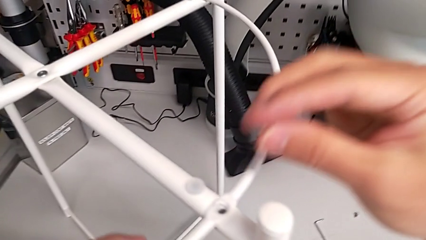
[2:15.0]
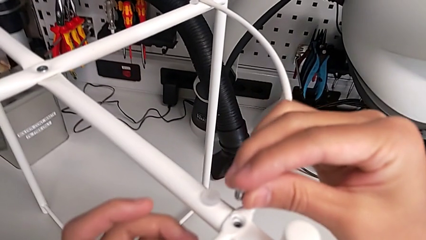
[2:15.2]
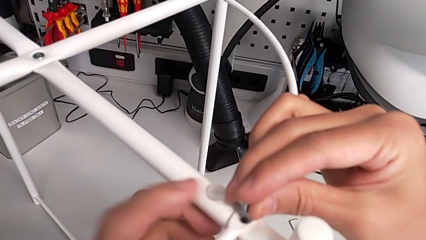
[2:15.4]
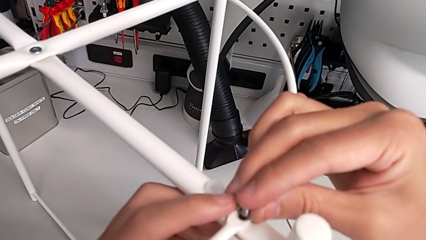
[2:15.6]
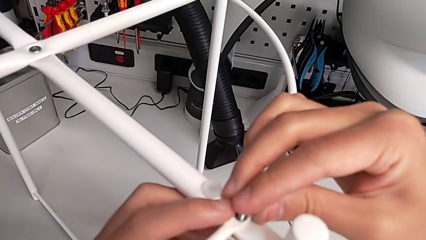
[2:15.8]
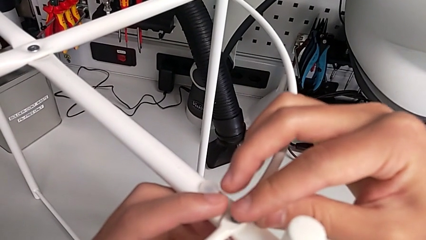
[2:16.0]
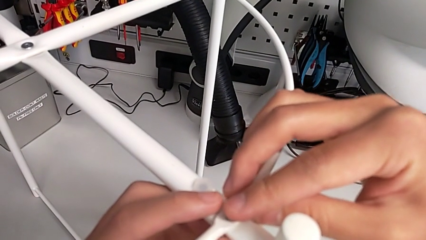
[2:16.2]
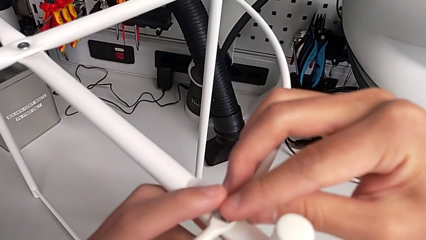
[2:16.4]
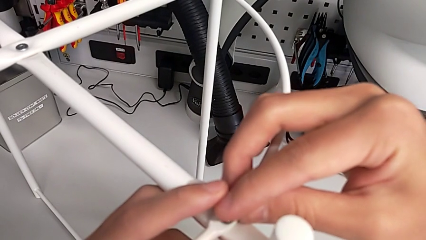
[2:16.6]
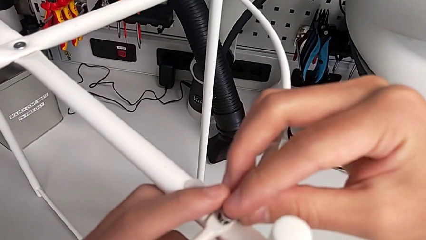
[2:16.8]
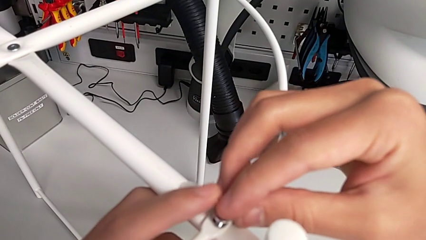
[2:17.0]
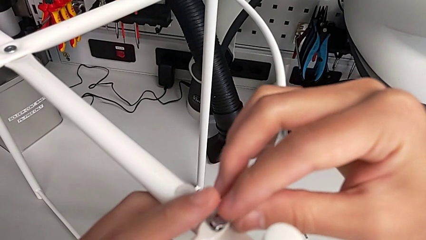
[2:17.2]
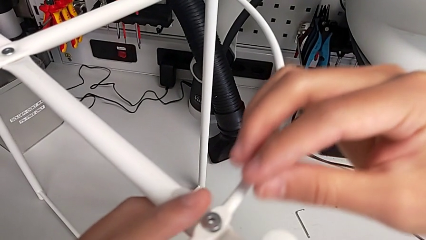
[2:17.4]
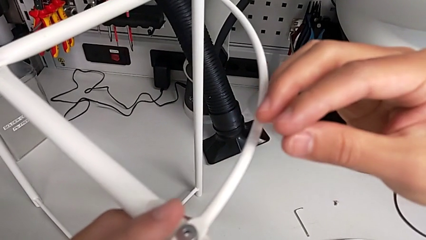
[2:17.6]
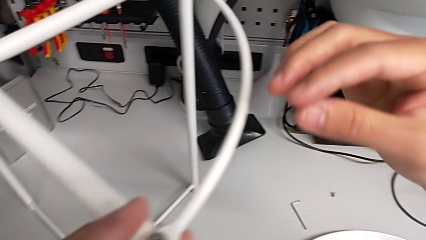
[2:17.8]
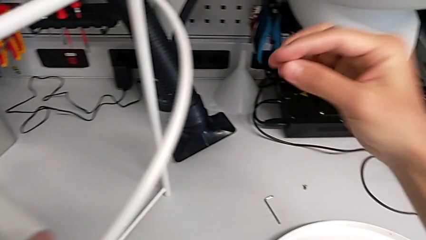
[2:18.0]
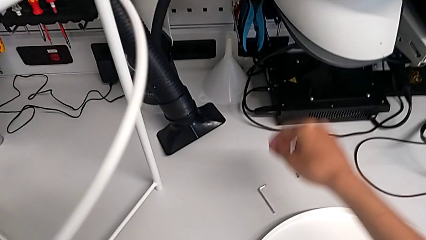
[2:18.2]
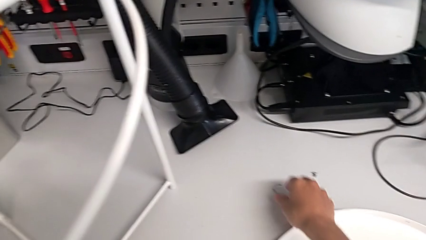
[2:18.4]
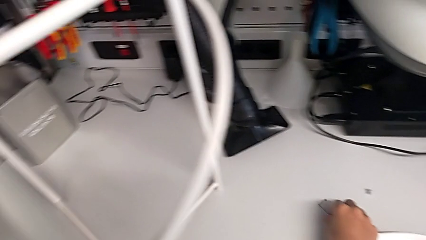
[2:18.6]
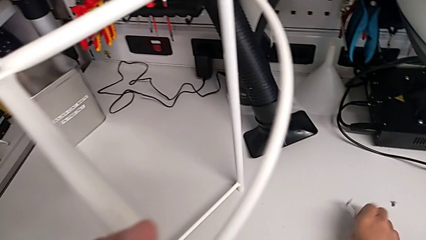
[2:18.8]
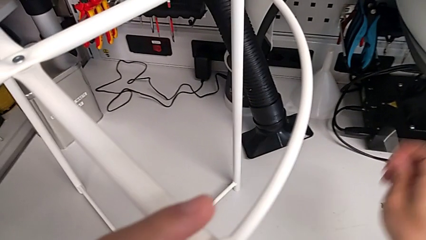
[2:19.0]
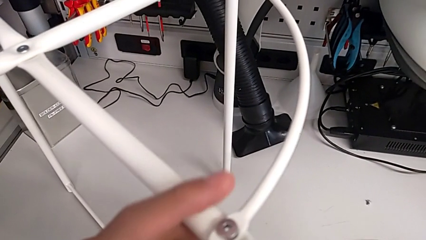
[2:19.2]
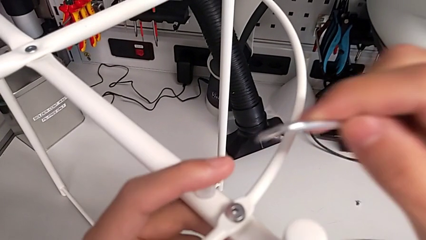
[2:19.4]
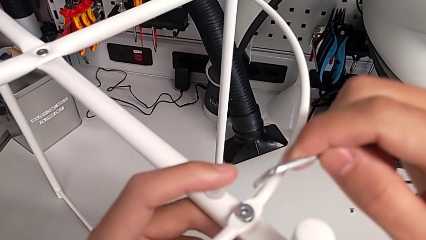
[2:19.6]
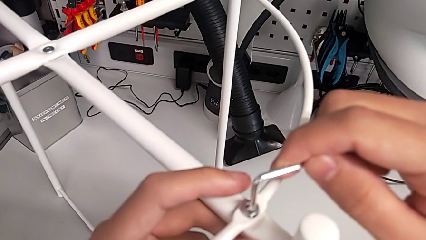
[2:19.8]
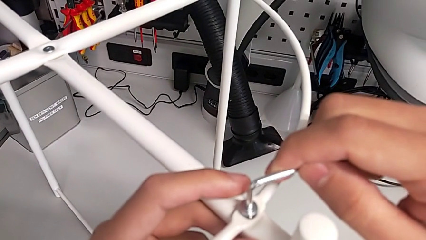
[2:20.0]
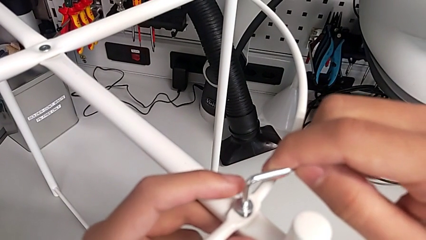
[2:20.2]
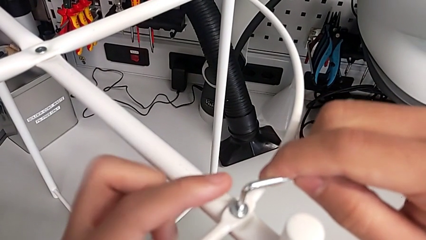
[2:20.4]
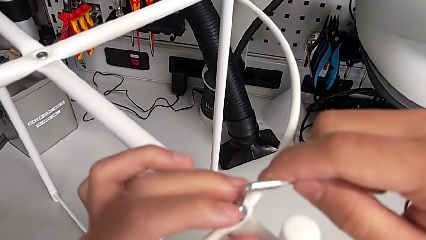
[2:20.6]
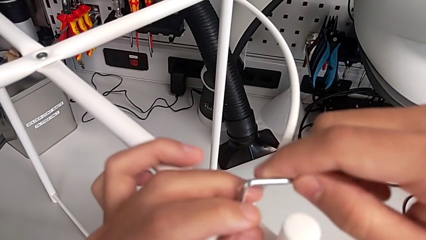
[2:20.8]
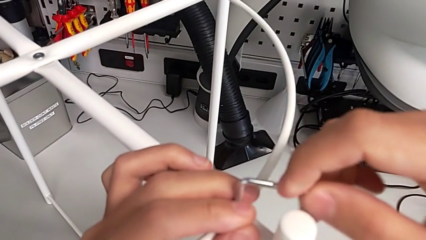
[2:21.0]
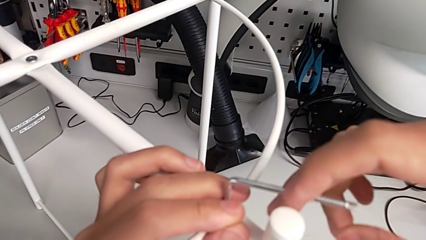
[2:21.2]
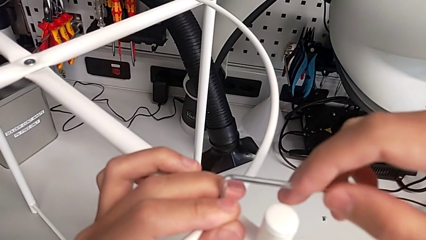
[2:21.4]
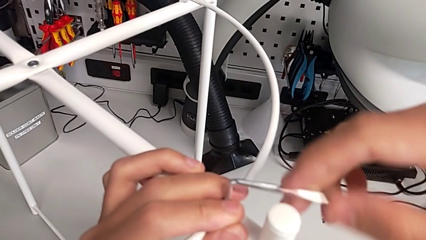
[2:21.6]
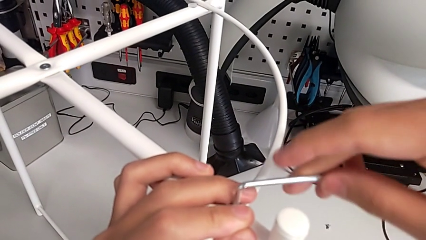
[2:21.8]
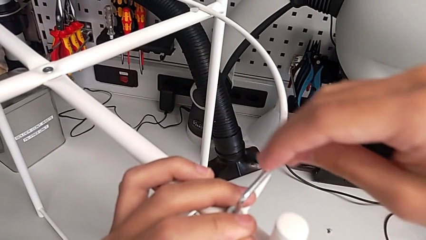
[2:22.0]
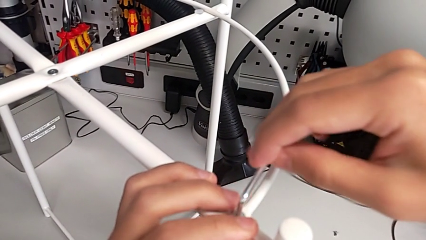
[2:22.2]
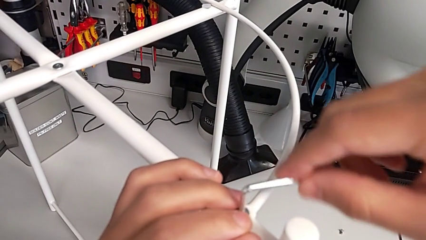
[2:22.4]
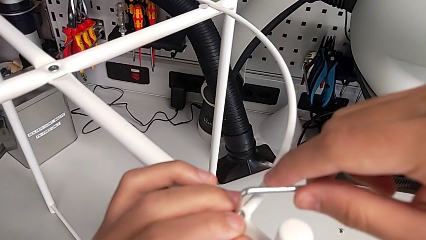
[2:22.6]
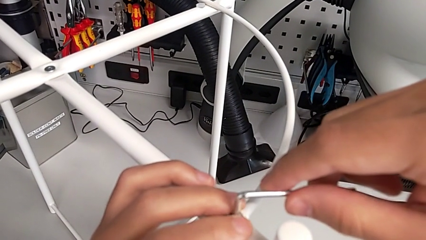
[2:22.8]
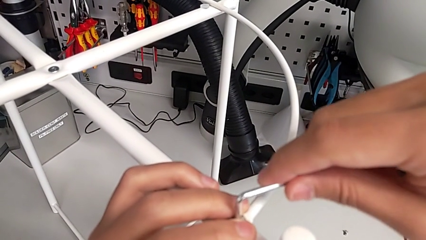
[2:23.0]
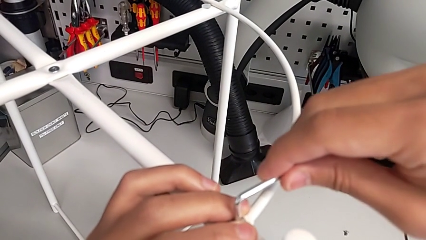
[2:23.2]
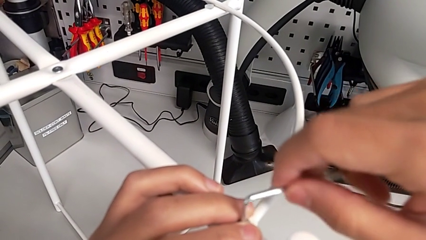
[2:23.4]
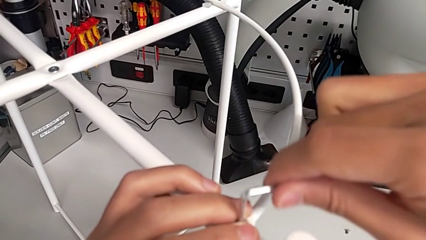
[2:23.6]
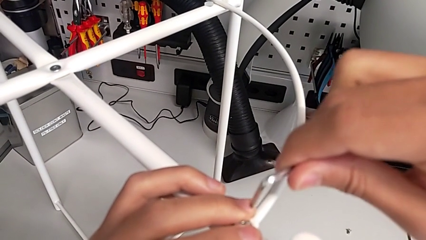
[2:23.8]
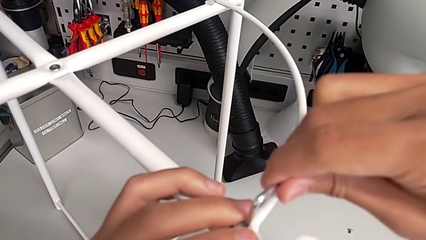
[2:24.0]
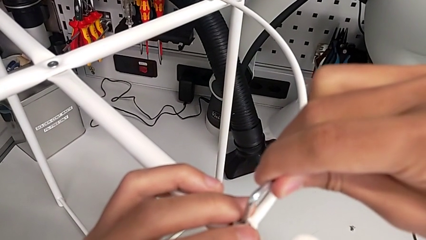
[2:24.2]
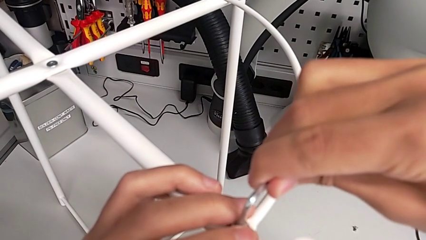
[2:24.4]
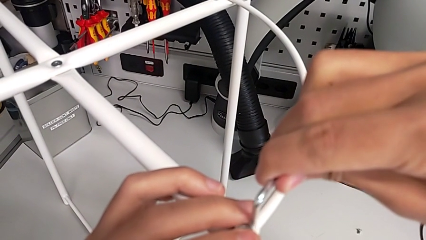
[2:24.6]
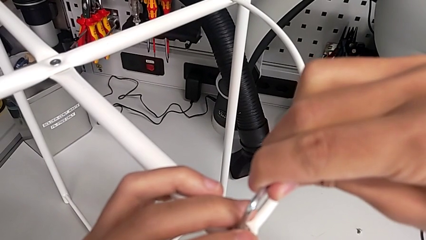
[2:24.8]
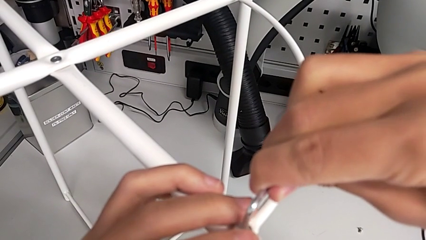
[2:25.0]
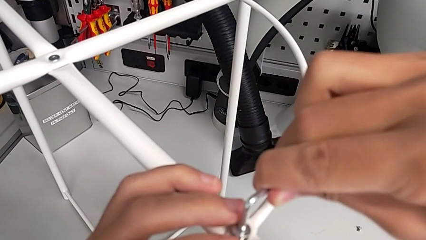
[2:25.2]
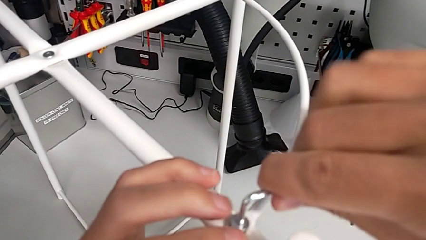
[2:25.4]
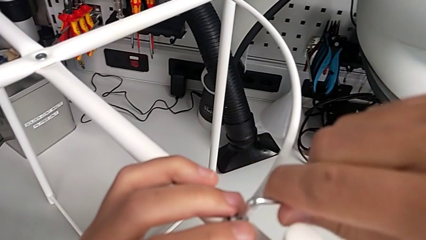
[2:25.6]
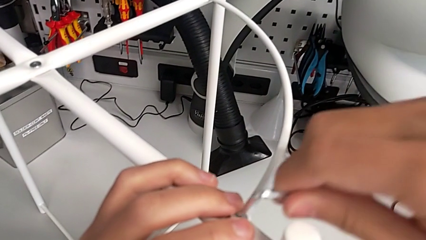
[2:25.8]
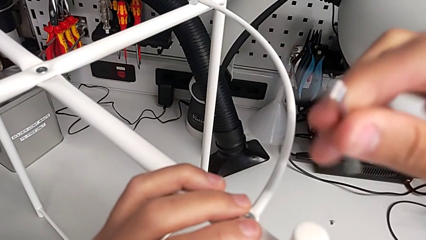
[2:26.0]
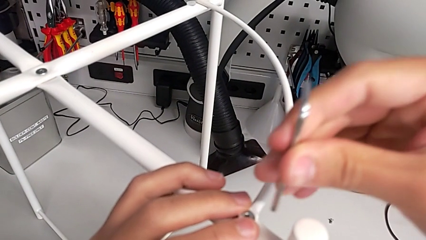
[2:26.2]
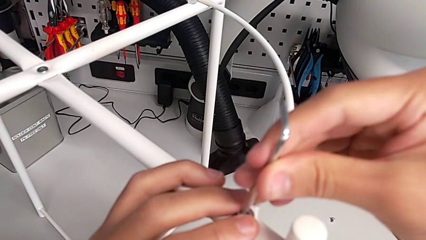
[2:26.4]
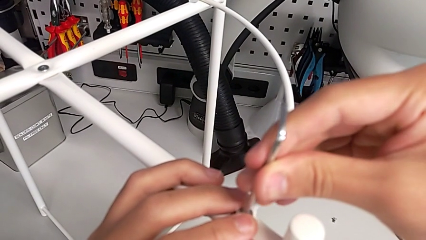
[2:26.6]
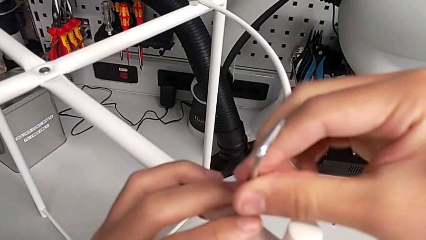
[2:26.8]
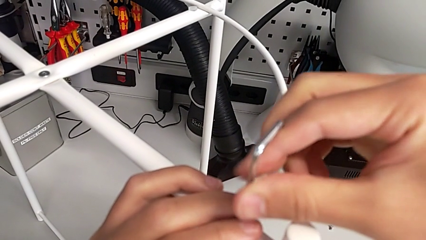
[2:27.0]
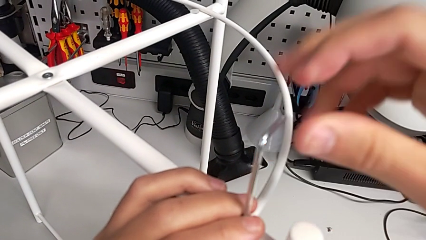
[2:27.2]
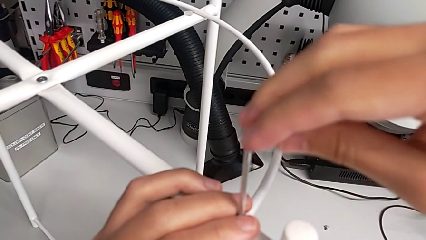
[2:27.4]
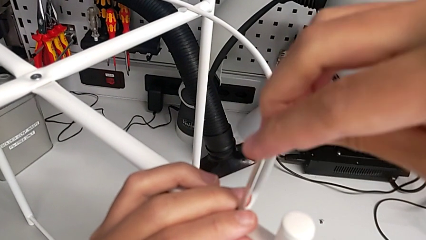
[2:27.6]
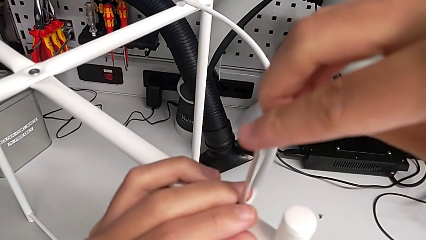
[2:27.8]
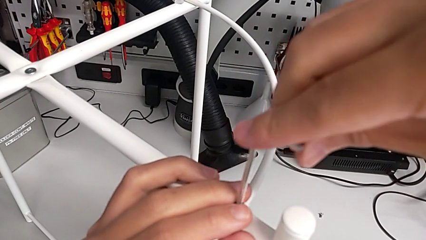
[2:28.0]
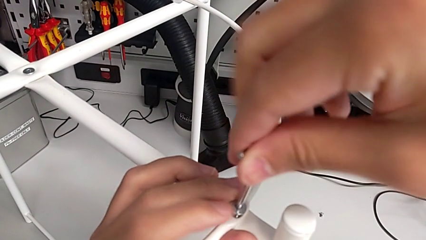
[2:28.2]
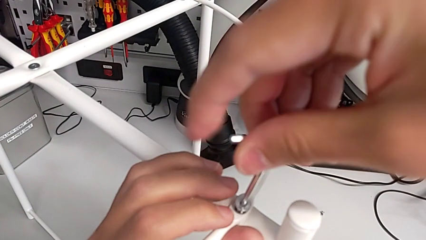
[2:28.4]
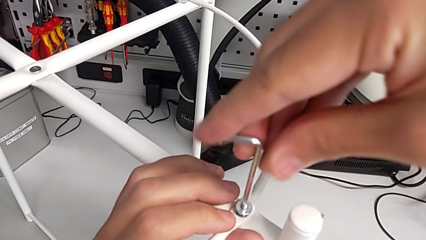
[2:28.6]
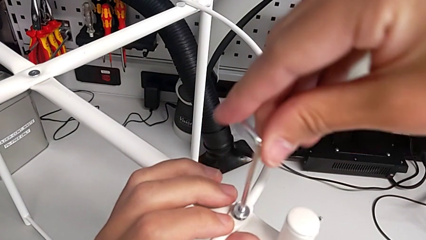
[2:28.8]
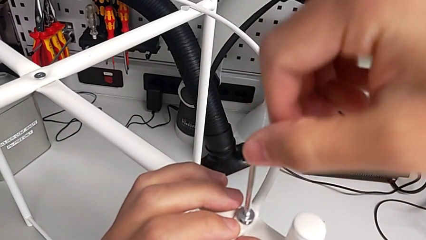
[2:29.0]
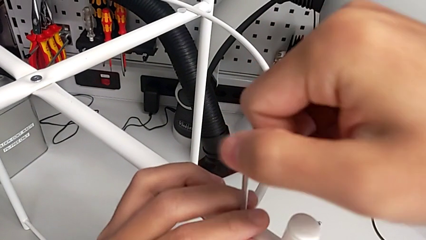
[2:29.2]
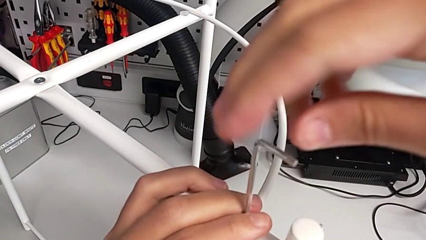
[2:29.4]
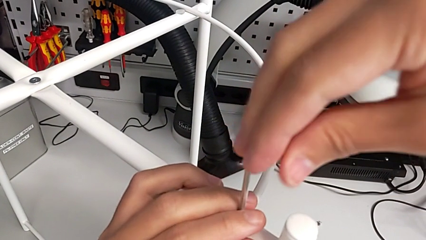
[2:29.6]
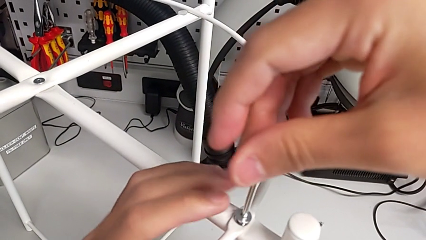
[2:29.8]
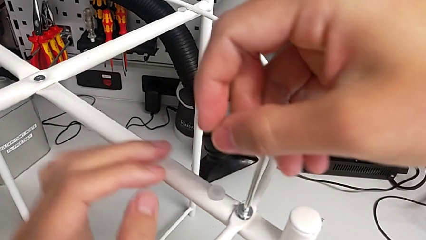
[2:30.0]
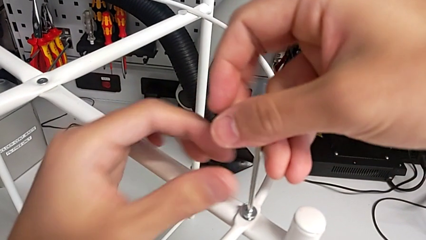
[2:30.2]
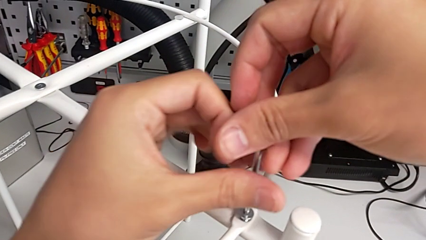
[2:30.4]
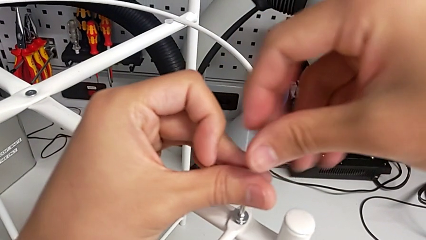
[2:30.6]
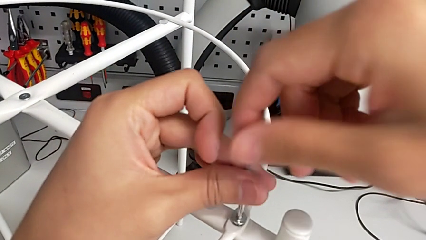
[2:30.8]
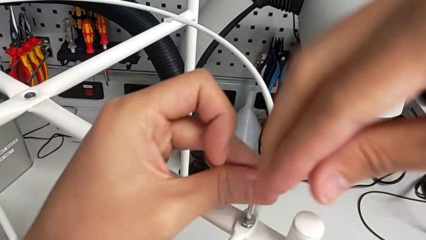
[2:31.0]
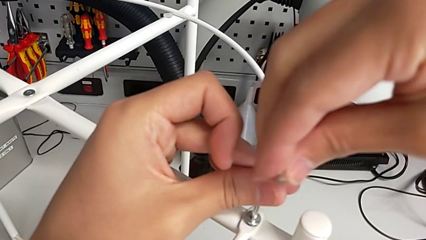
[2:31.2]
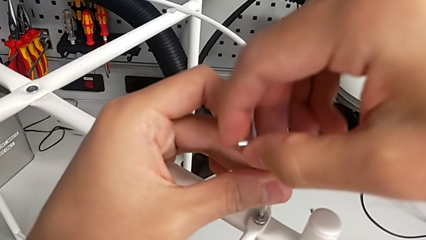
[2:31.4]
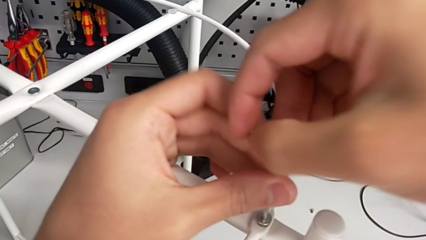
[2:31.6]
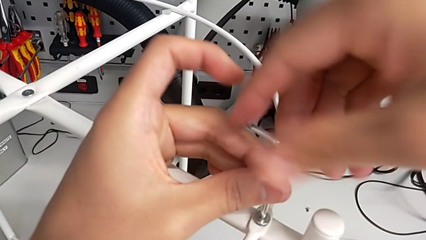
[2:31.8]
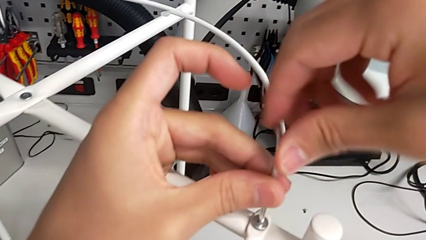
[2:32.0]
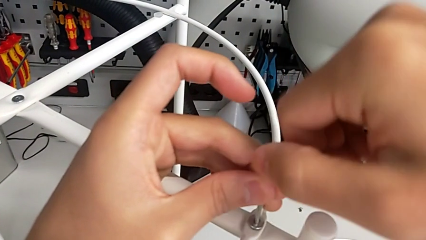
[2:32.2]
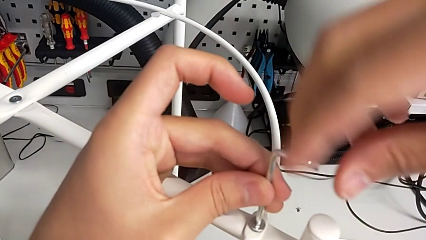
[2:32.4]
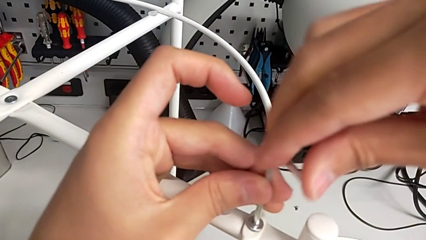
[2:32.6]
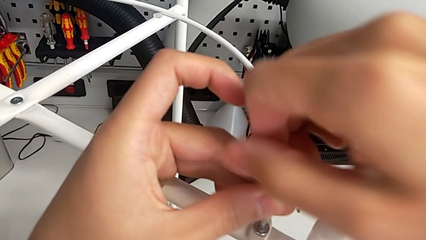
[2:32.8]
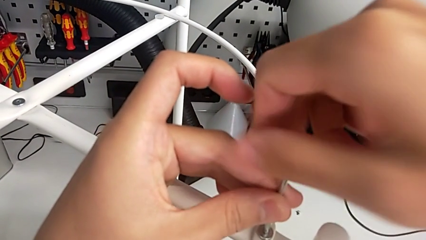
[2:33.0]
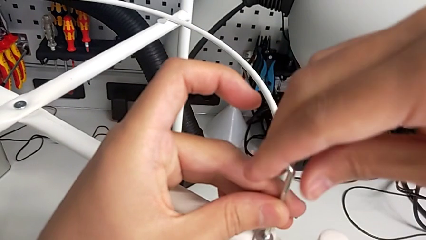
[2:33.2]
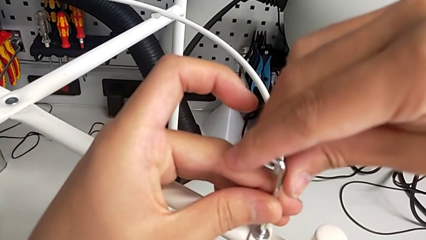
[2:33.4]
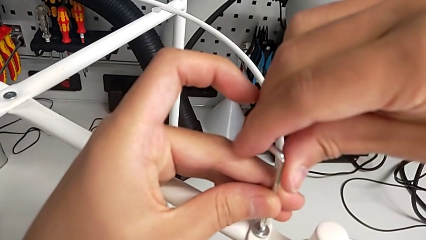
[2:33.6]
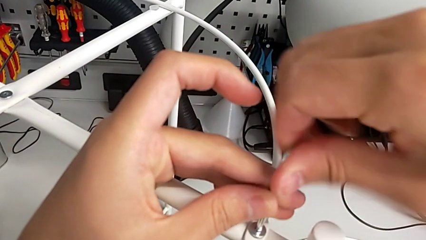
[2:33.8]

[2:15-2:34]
The camera wearer is assembling the circle onto the base. They place the hex socket head, grab the Allen wrench, insert it, wrongly unscrew the hex socket head, rotating the Allen wrench to the left, withdraw the Allen wrench, insert it, screw the hex socket head, withdraw the Allen wrench, rotate it, insert it and begin to screw the hex socket head.
